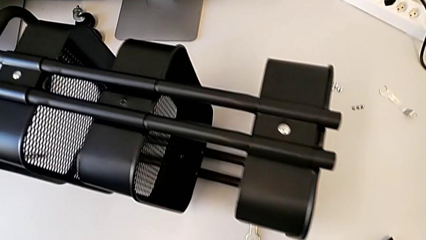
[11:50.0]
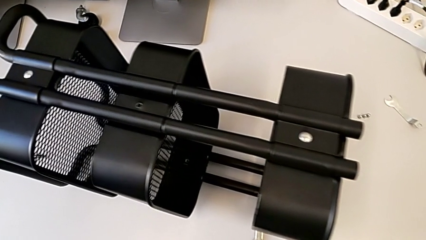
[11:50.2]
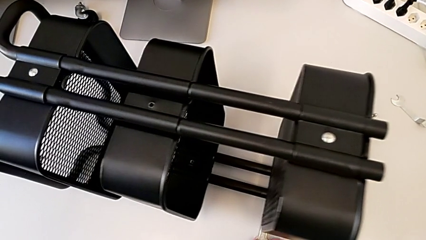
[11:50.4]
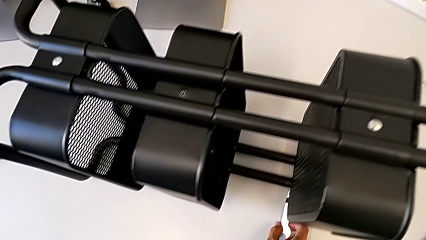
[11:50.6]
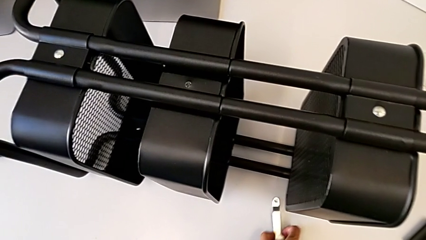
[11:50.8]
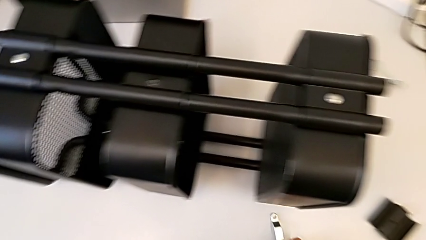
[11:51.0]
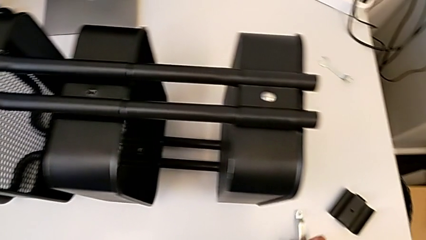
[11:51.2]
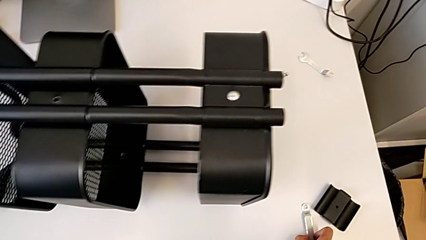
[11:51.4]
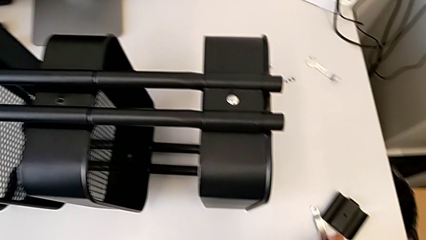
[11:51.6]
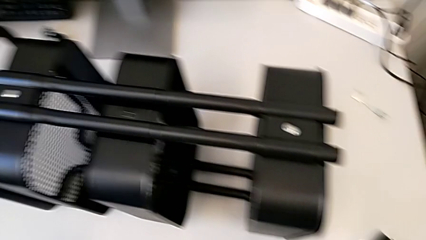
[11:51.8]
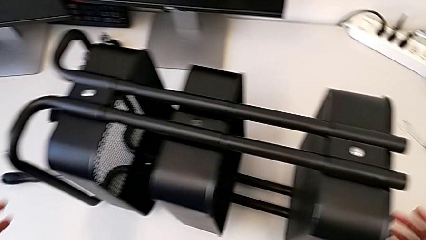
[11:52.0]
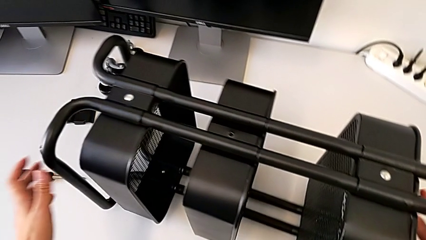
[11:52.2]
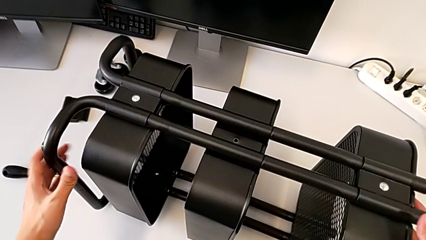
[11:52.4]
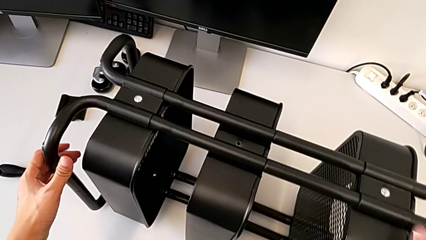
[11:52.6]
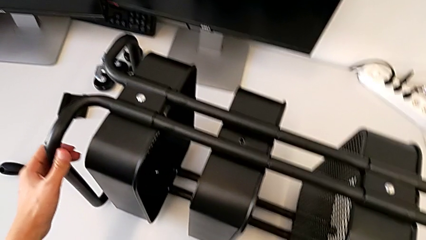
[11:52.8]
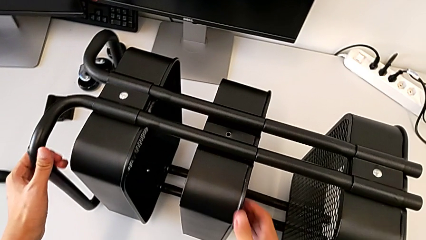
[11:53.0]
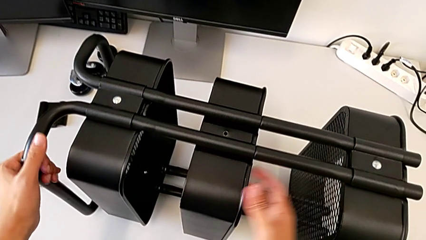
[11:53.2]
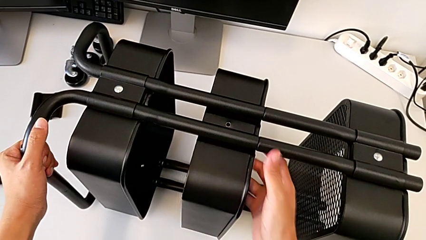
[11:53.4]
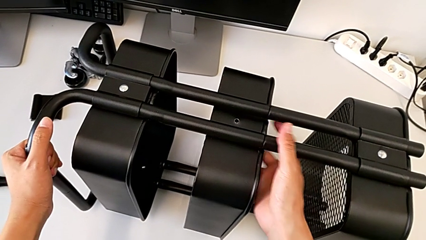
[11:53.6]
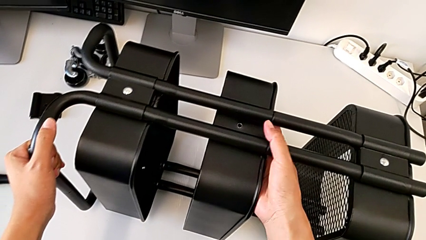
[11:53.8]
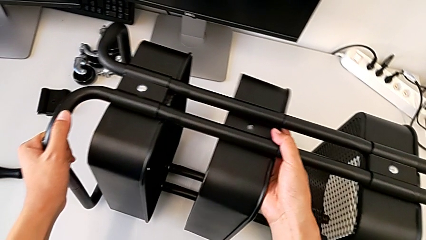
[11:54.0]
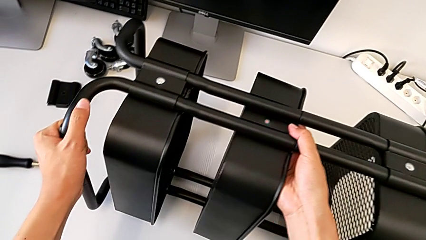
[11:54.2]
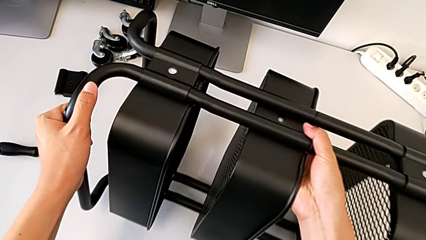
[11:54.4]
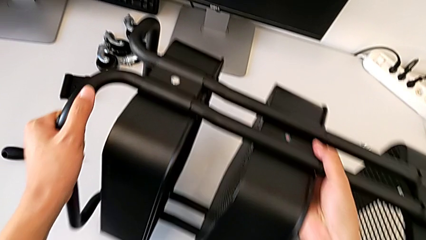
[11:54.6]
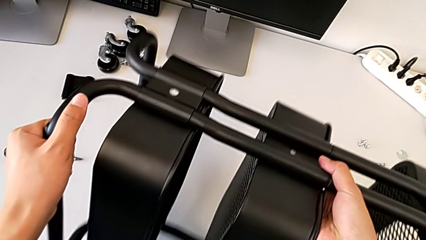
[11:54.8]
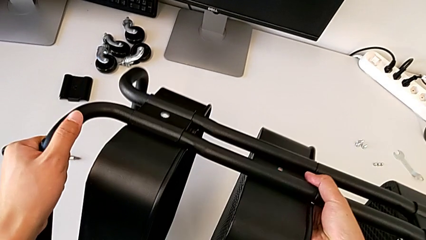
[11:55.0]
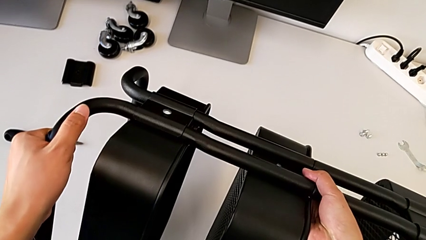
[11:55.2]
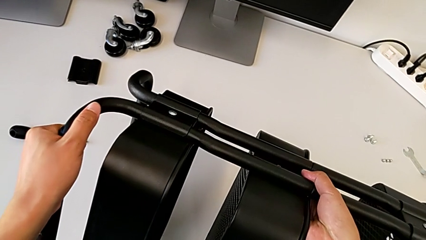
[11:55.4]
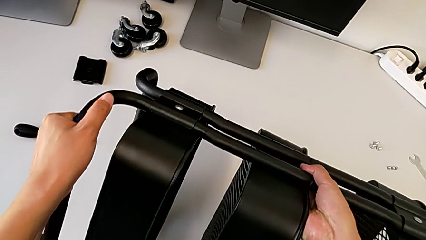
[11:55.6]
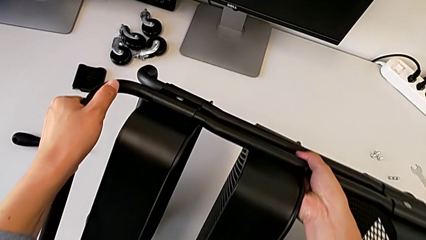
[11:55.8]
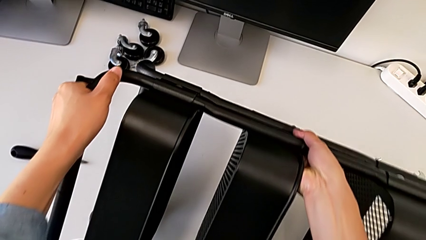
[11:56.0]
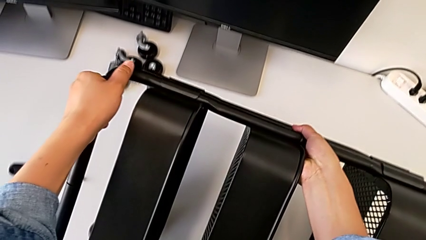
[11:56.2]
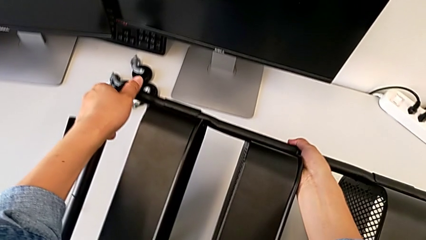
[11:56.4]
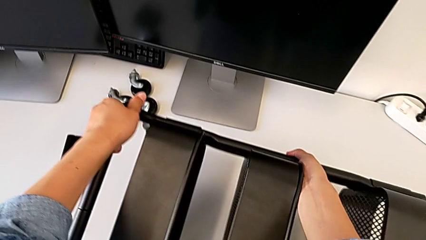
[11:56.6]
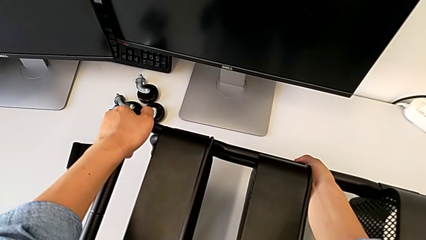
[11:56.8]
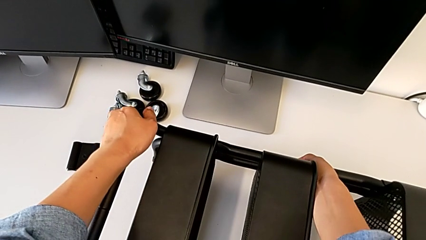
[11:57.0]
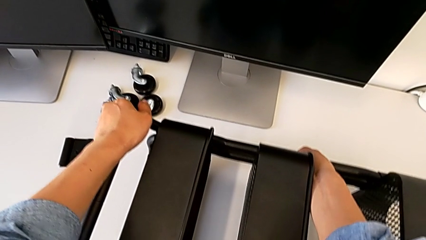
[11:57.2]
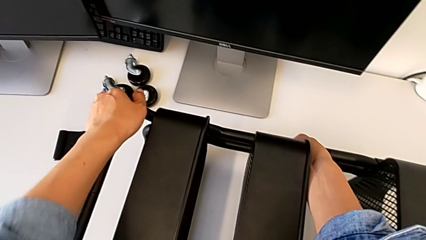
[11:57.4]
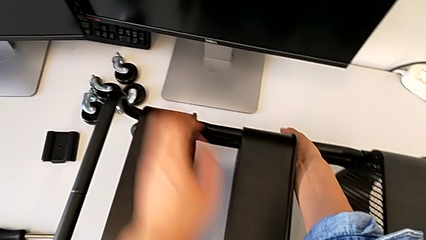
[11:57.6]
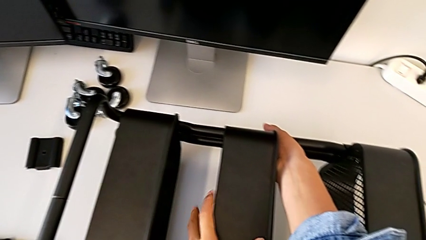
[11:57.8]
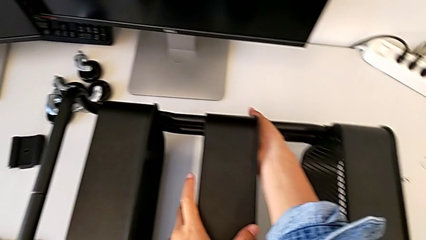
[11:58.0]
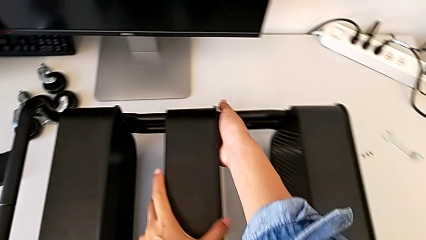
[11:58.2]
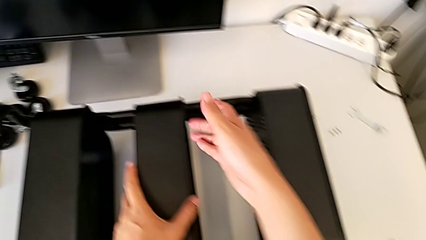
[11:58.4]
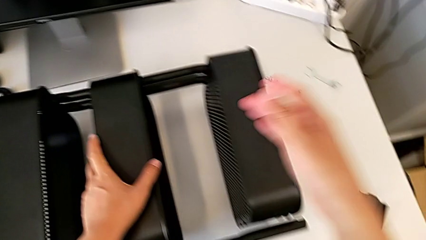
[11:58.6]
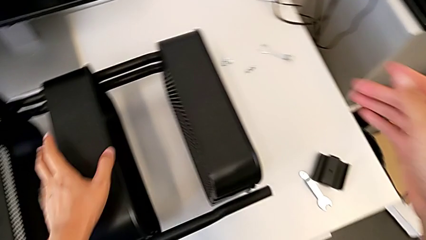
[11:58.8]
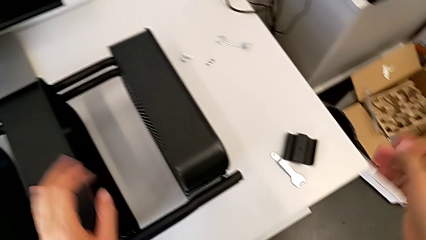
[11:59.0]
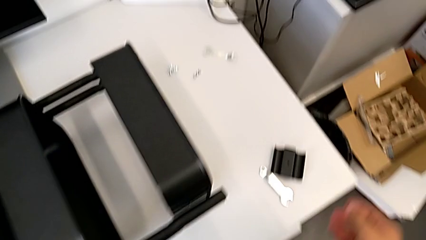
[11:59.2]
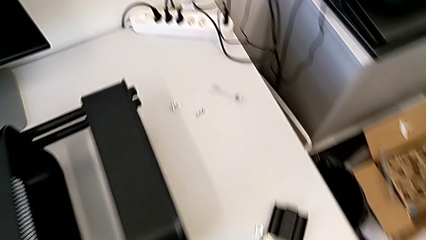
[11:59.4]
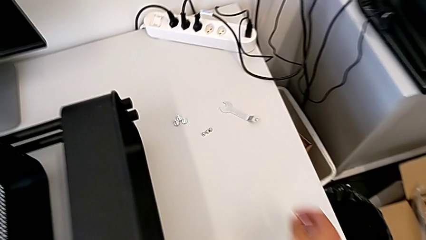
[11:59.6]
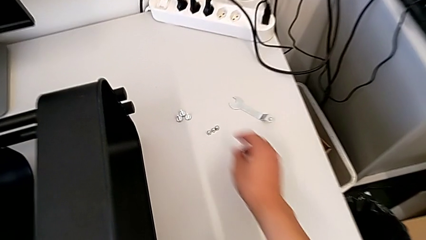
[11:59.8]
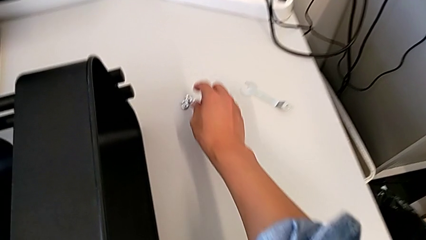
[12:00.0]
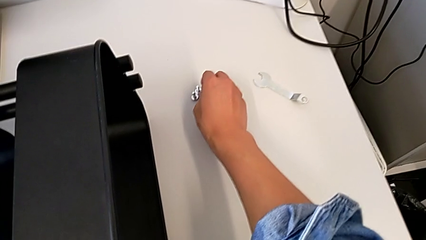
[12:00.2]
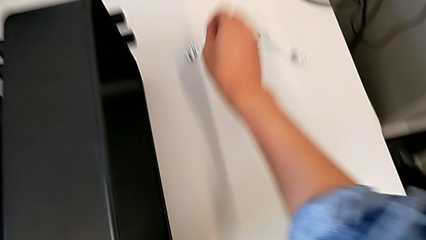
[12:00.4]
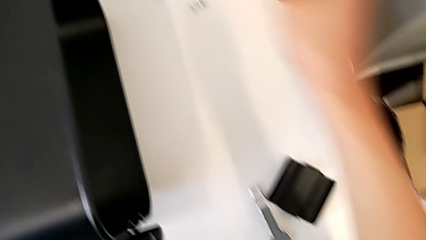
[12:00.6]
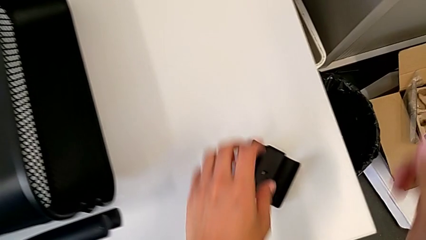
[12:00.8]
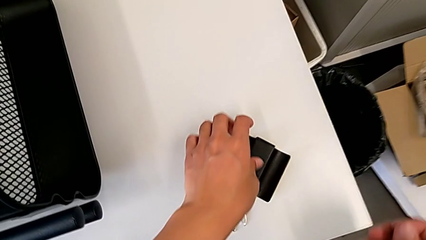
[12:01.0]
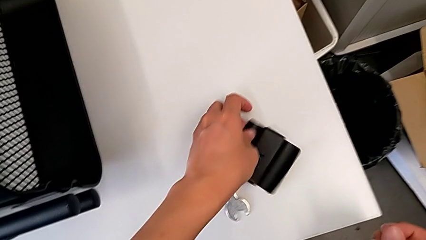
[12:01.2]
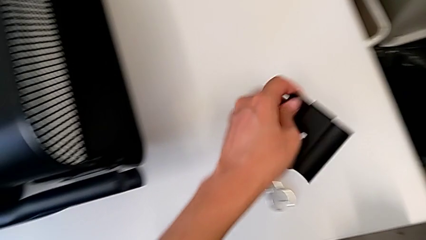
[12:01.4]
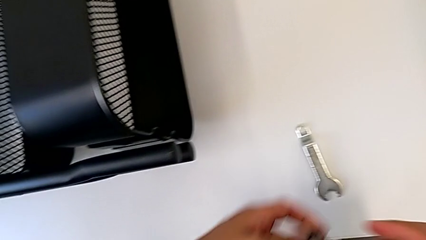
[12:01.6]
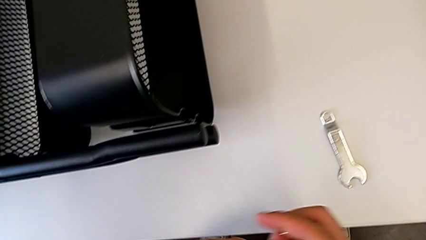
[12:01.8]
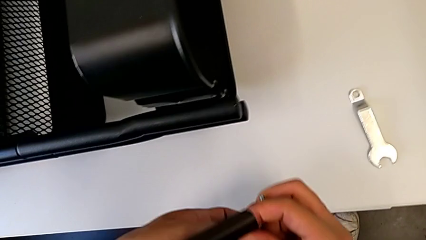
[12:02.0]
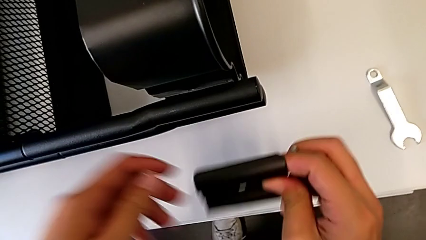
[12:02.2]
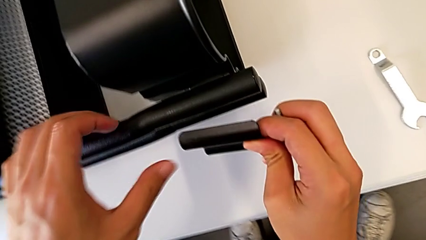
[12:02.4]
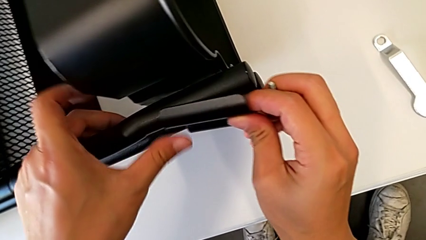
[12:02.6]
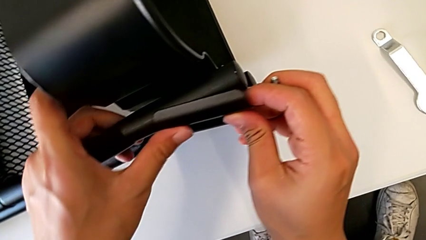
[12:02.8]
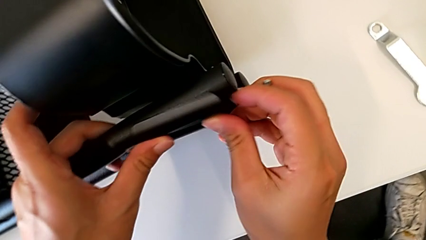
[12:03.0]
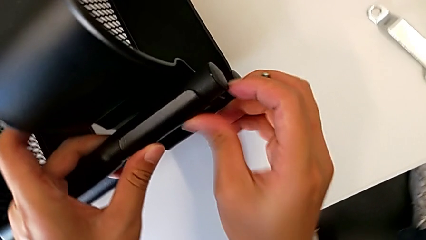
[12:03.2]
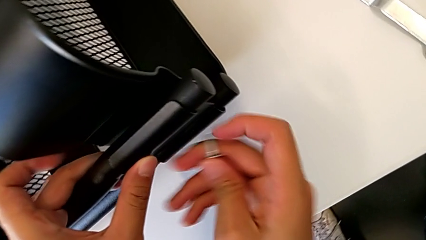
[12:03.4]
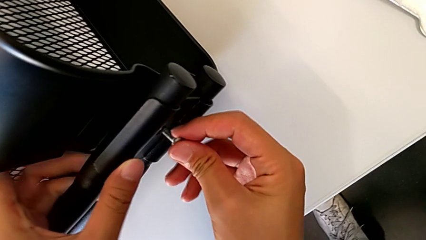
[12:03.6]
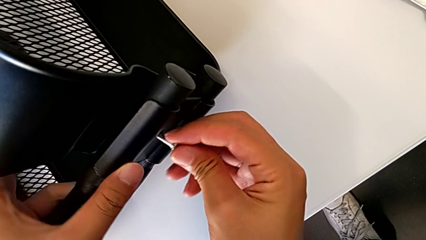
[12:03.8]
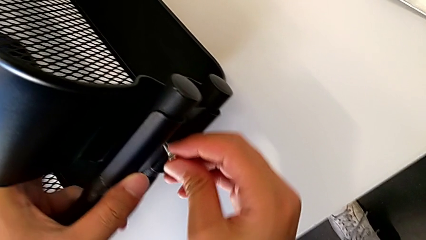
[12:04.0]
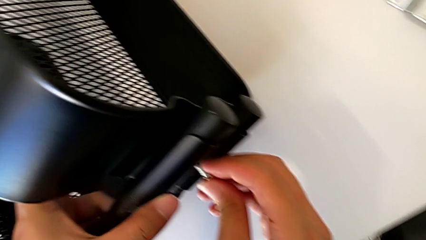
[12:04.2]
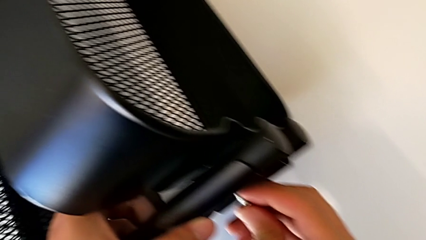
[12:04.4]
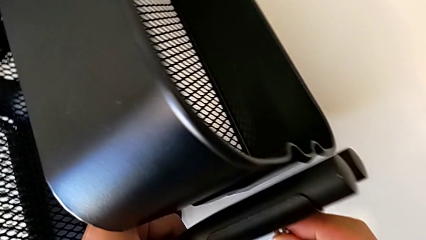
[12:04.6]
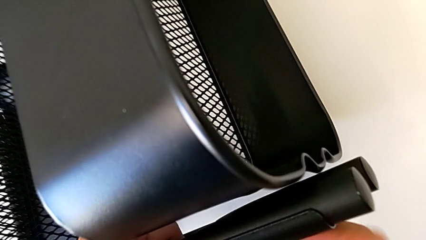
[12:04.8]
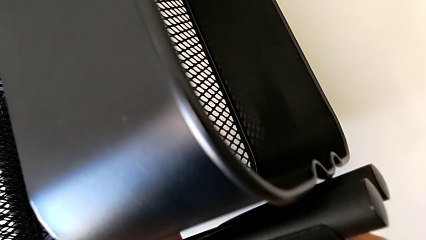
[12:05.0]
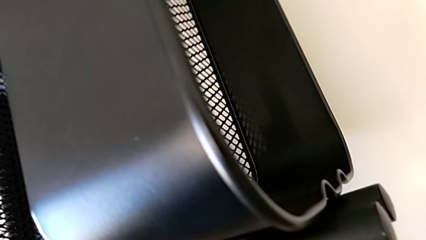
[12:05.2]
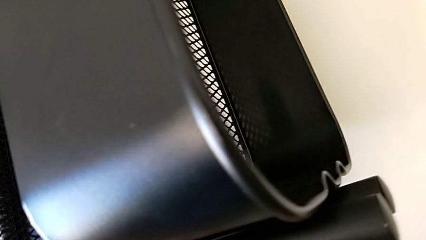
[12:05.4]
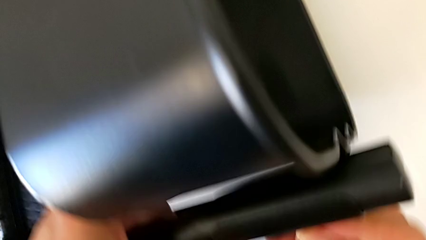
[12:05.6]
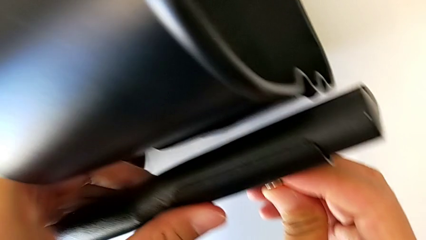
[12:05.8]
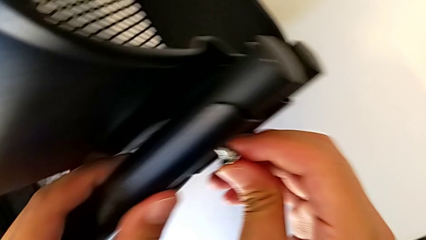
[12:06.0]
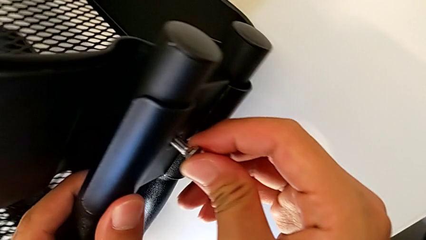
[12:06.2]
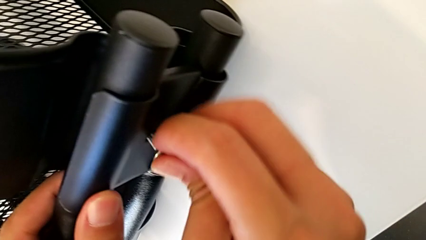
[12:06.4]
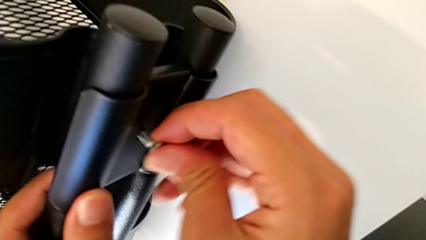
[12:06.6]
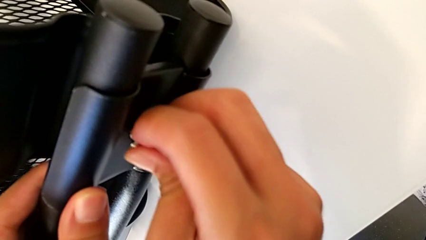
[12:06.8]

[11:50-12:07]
The camera wearer is screwing the bracket to the left side of the top box. They begin to insert the second bracket.
